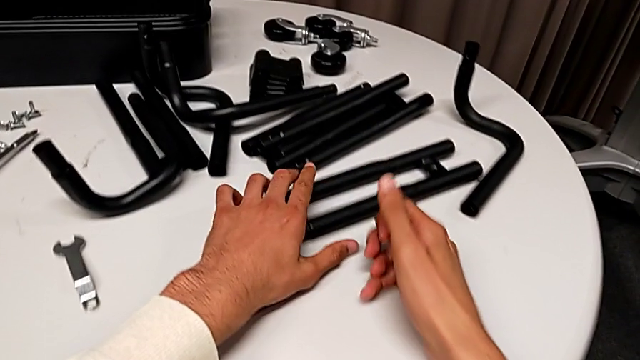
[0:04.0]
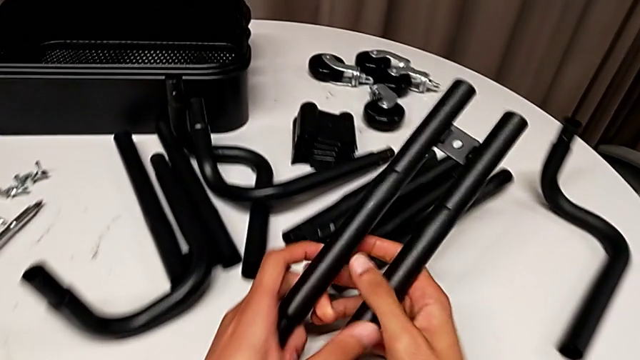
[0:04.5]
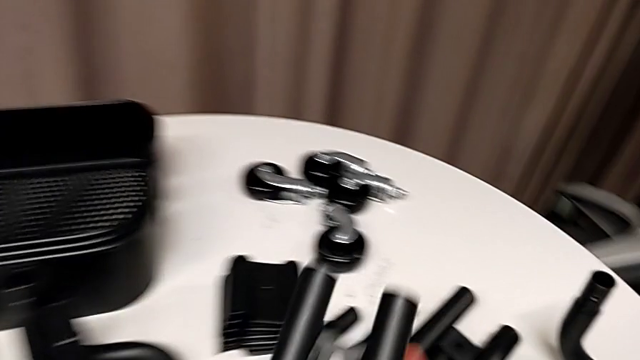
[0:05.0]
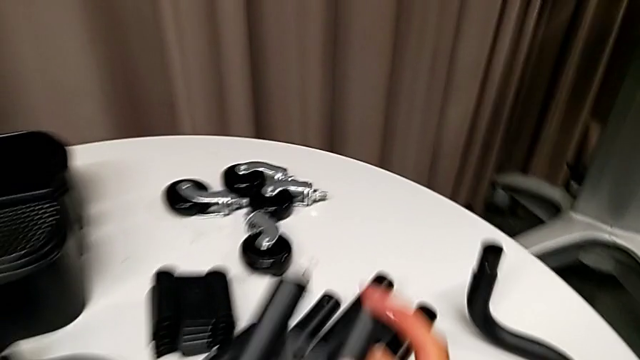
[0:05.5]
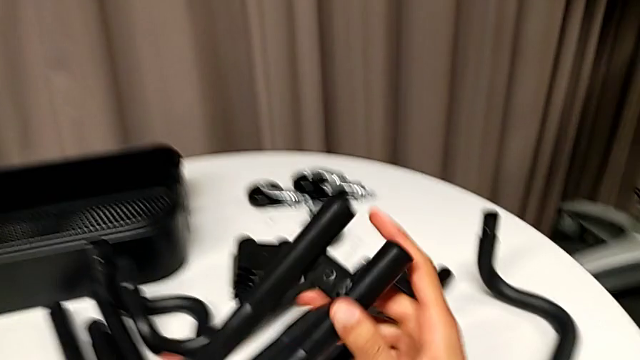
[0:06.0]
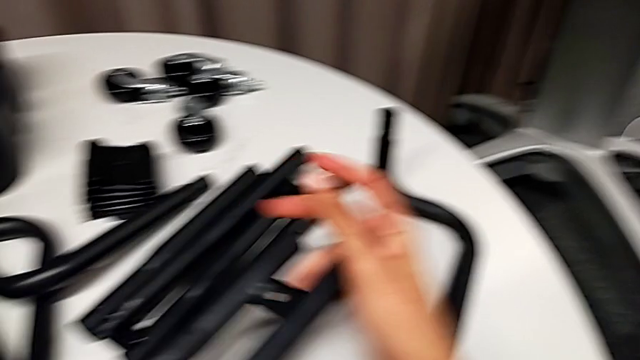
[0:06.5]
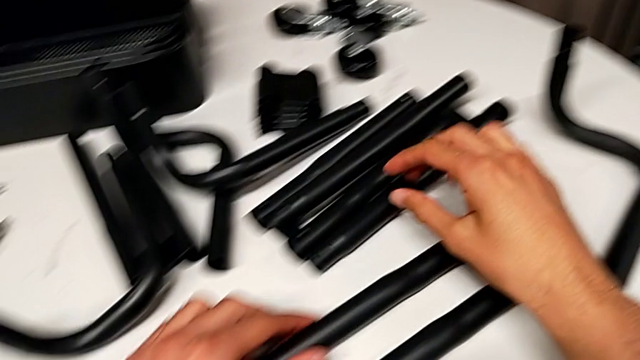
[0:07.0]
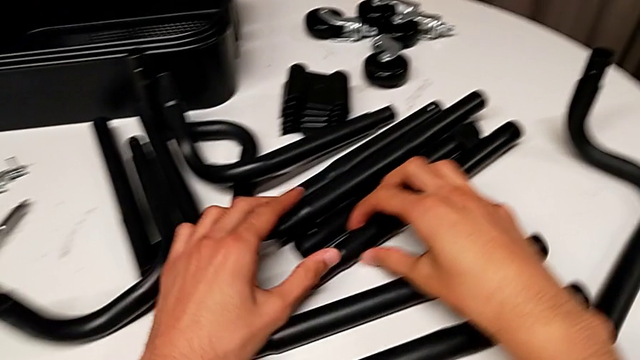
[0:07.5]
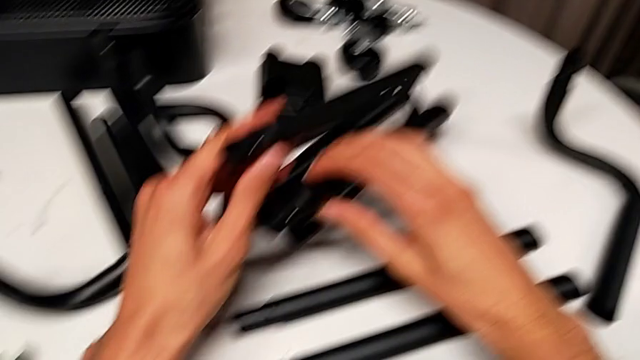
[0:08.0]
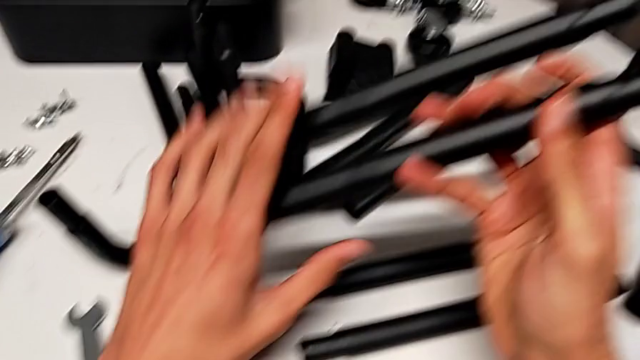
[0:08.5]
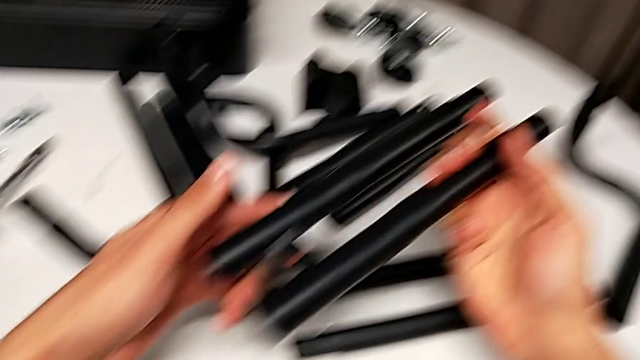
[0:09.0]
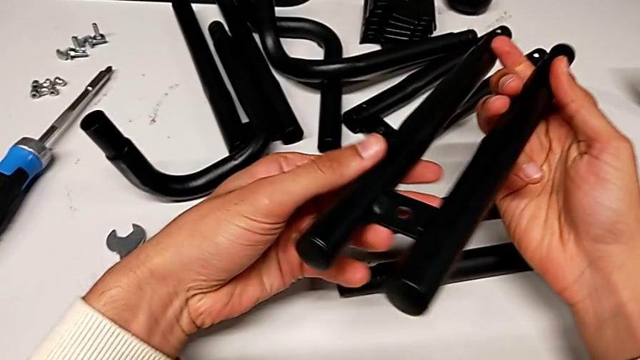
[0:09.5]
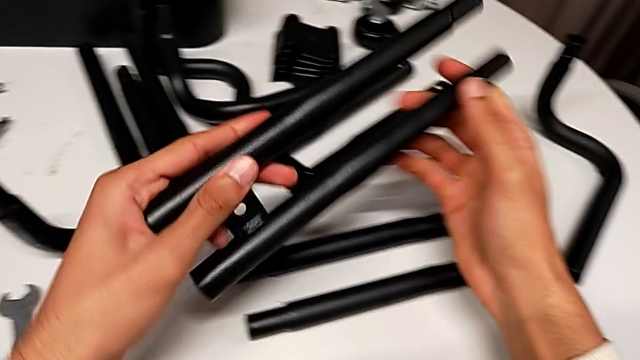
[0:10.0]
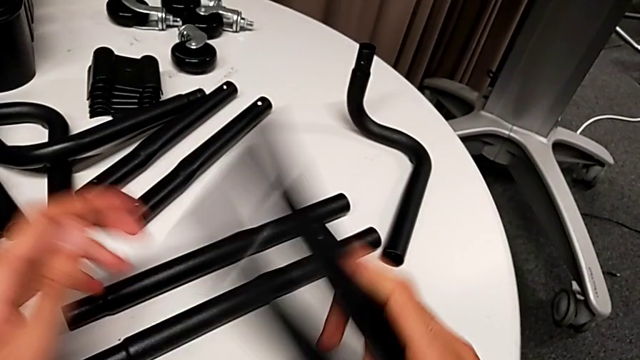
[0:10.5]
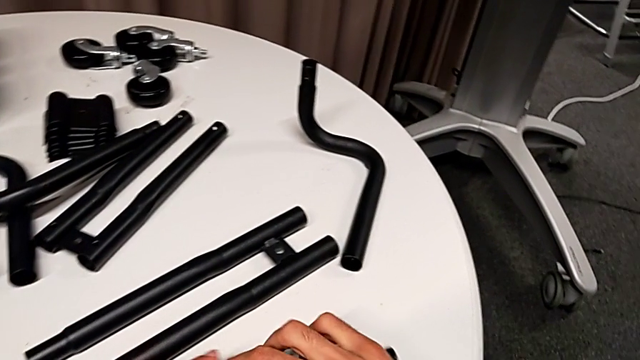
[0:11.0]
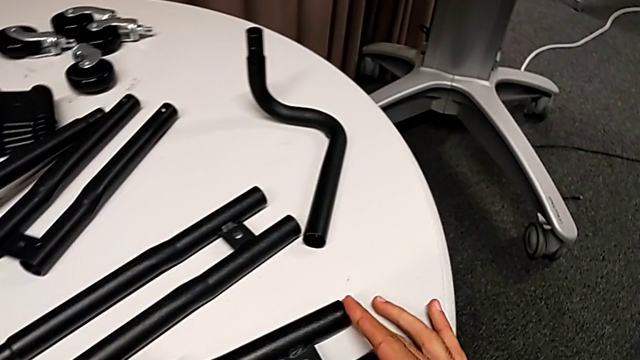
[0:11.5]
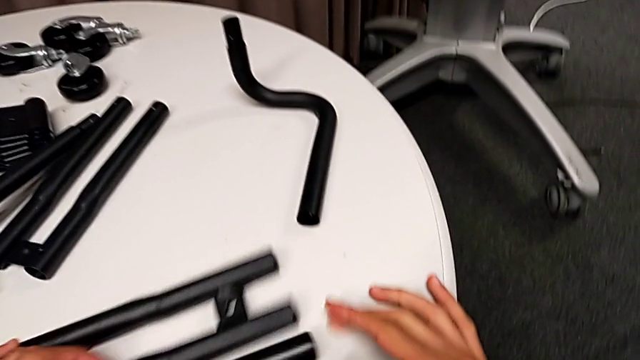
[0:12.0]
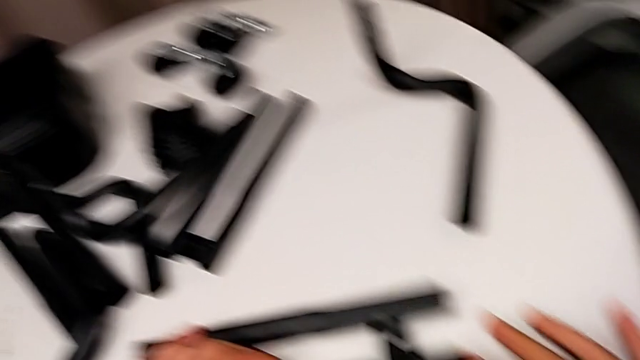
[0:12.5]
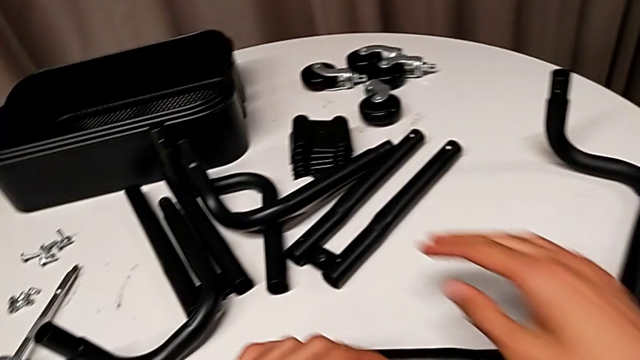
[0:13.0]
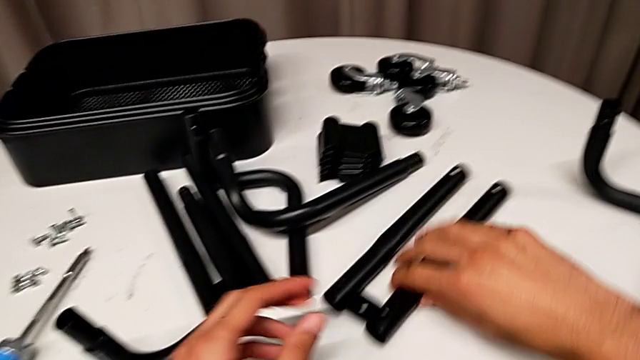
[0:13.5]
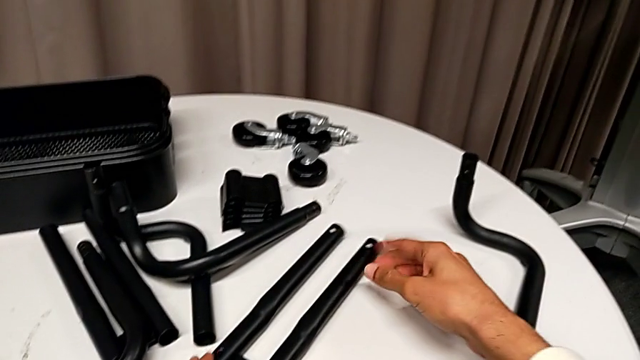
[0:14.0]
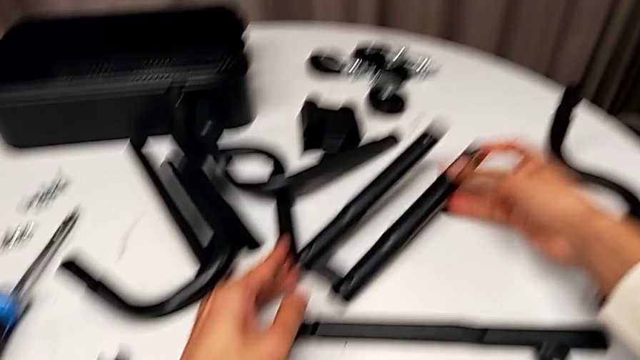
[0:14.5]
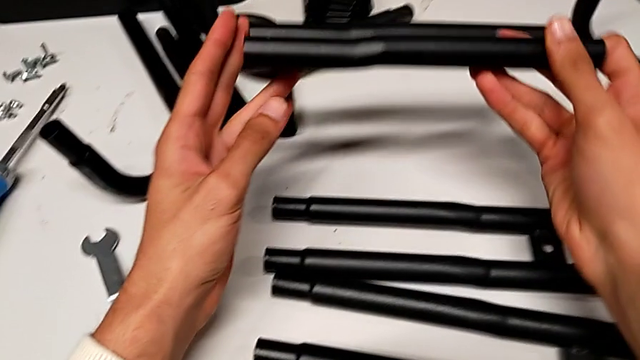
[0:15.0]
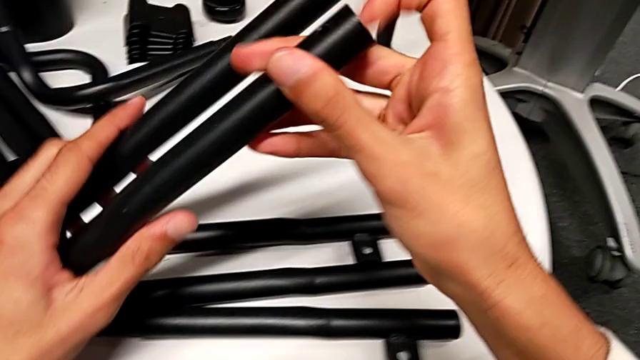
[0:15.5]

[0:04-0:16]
The camera wearer is assembling the first bar. They grab the leg twice, inspect it, place it and grab it.

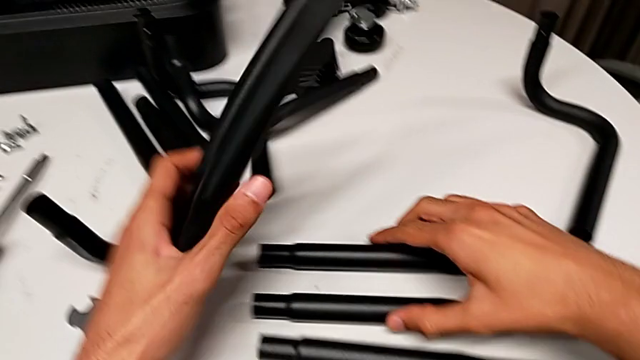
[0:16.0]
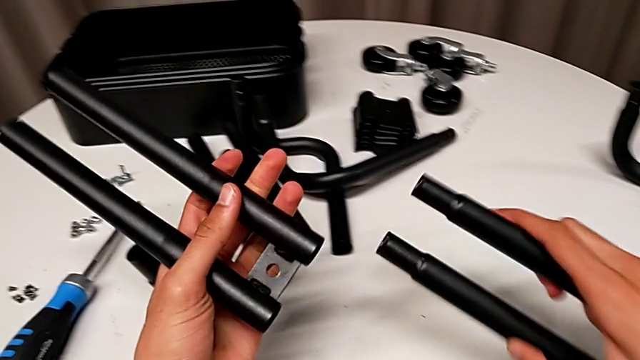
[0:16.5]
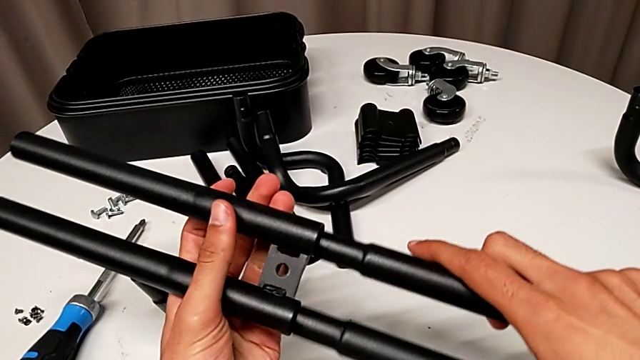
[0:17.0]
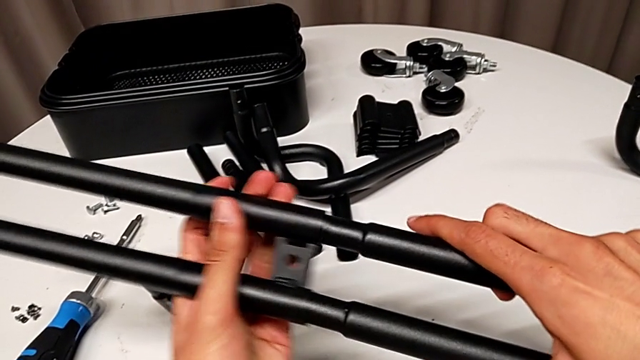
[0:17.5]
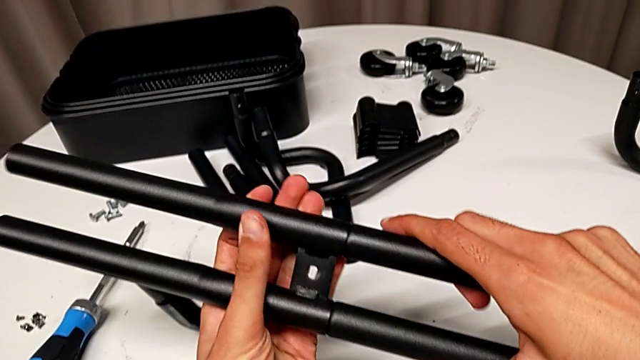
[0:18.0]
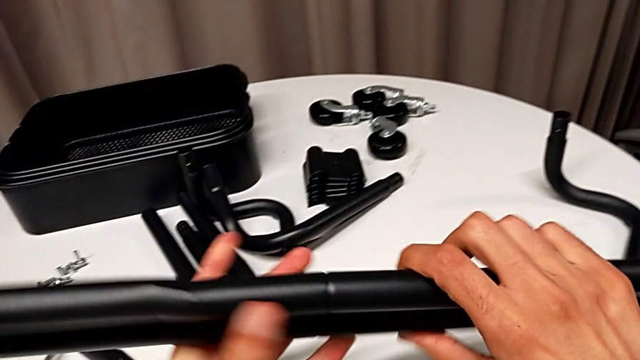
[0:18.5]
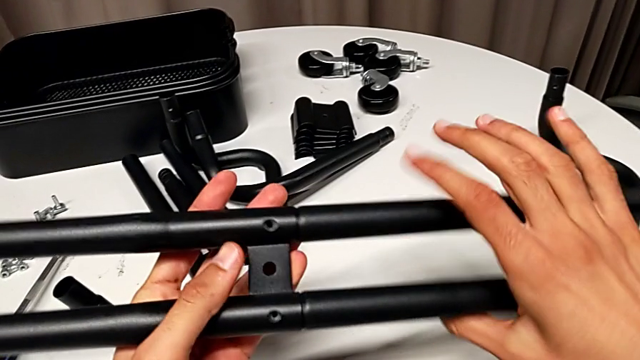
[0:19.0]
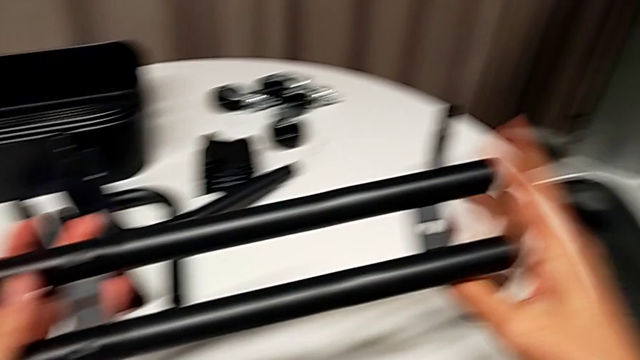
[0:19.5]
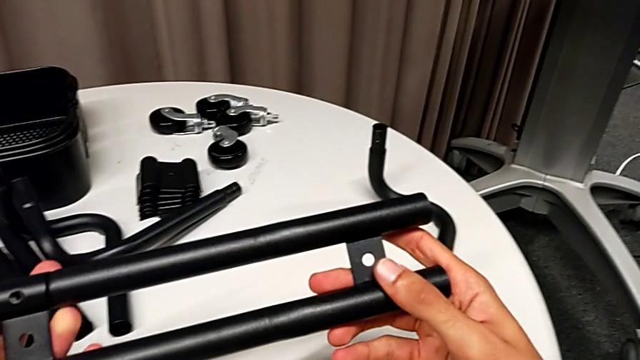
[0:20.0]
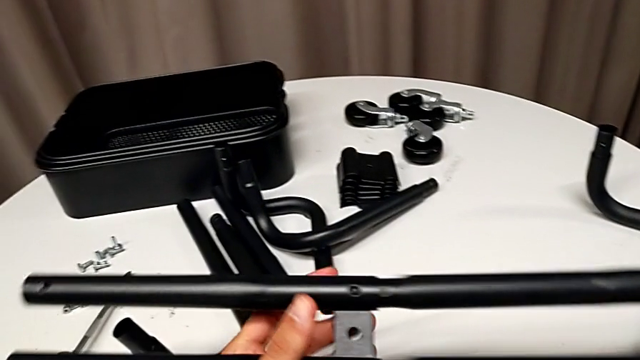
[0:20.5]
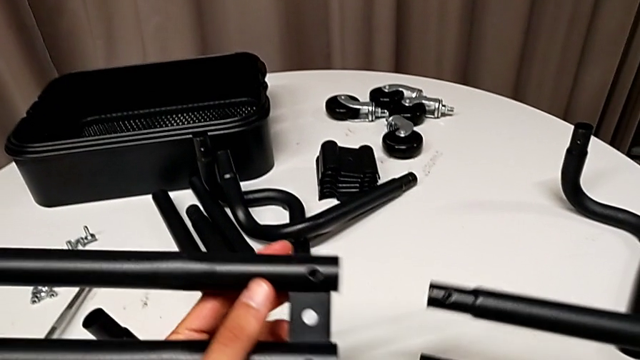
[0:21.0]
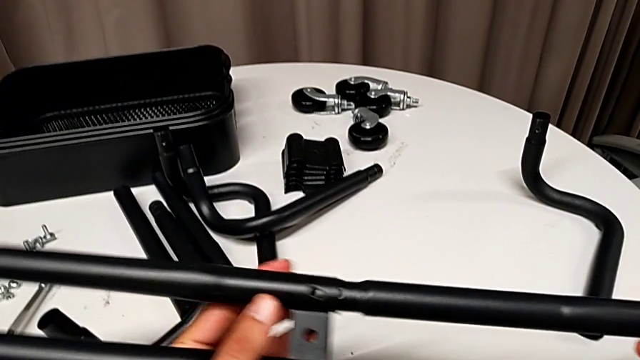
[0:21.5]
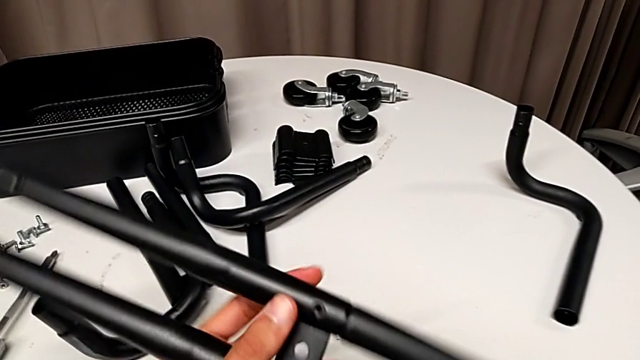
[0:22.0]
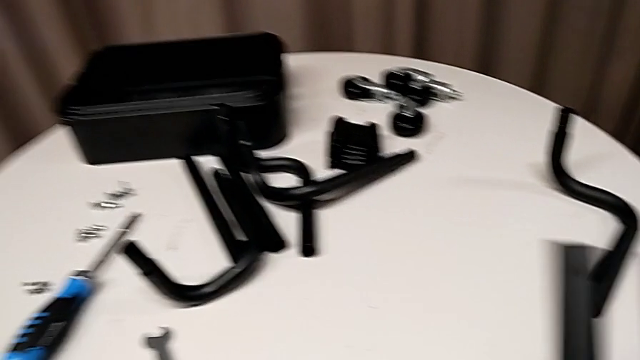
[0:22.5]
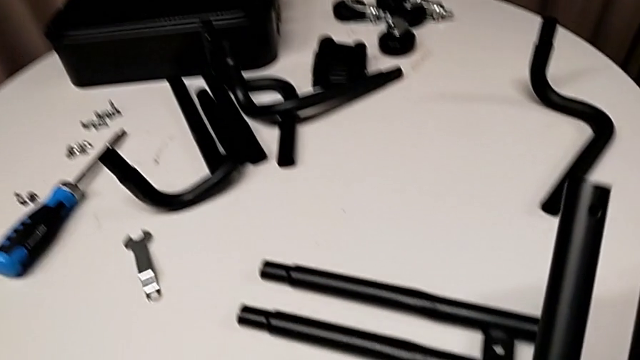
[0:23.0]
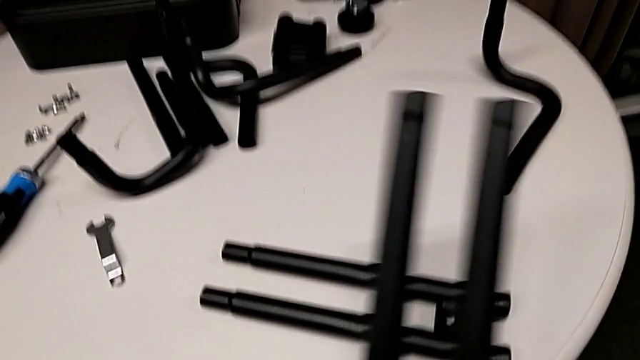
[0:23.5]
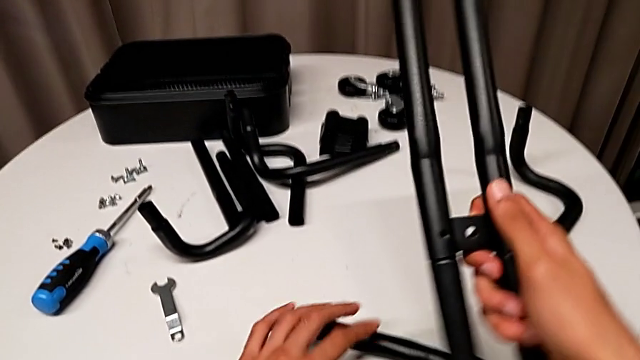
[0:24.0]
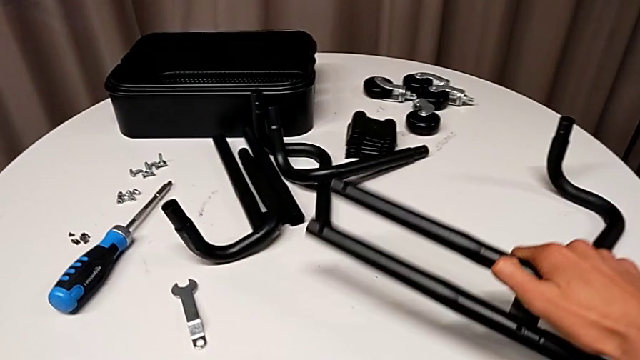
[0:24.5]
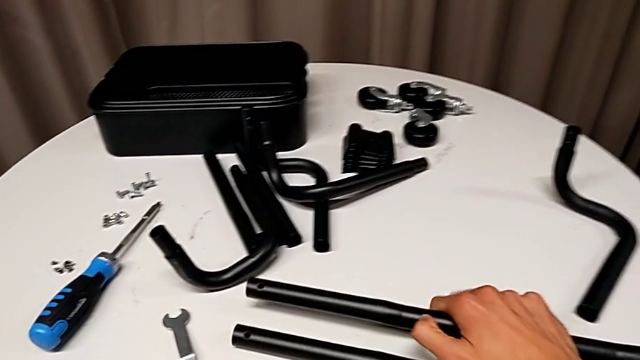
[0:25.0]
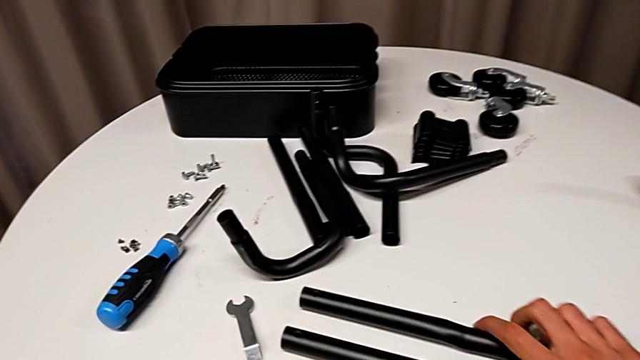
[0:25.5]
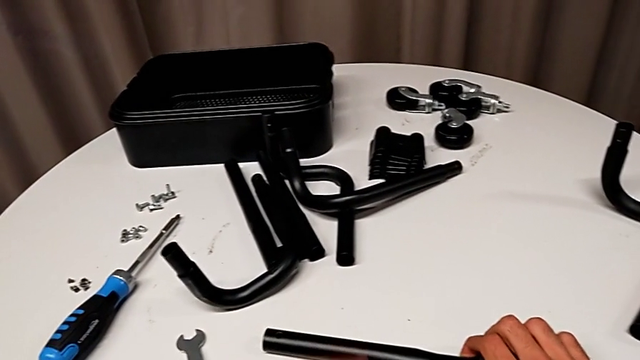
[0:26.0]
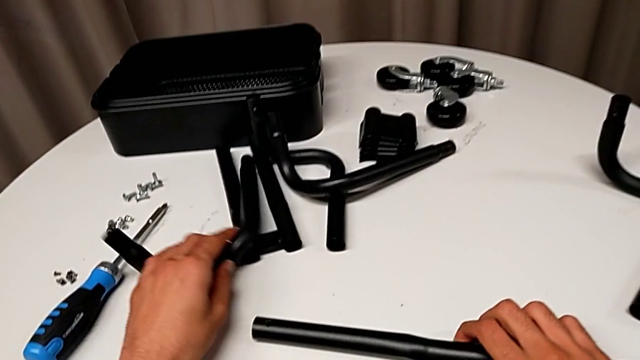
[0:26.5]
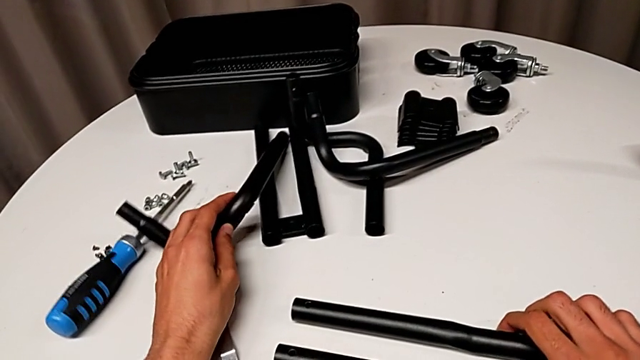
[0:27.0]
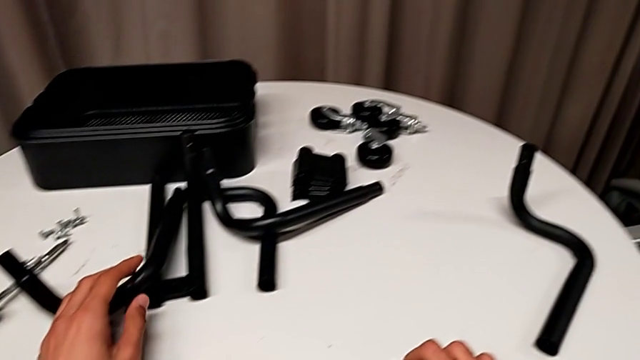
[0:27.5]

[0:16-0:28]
The camera wearer is assembling the first bar. They assemble the leg, inspect it, disassemble the first leg, assemble the leg, wrongly assemble the half frame and begin to hold the leg.
